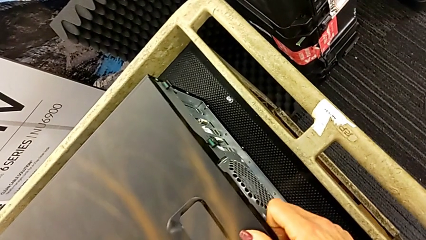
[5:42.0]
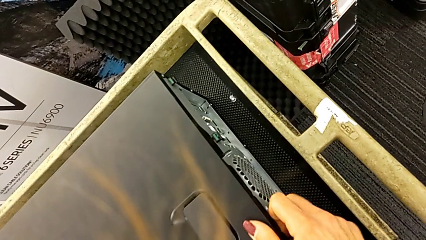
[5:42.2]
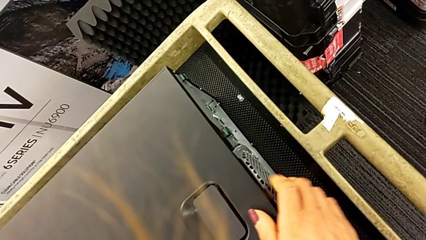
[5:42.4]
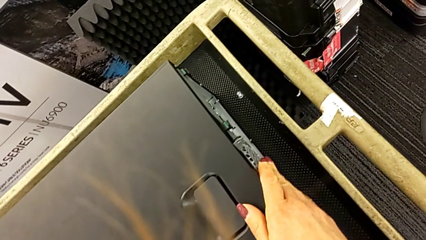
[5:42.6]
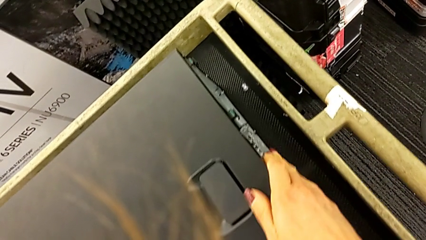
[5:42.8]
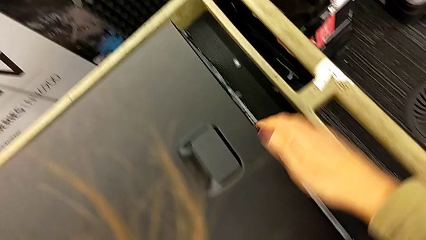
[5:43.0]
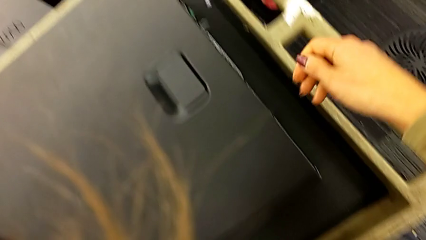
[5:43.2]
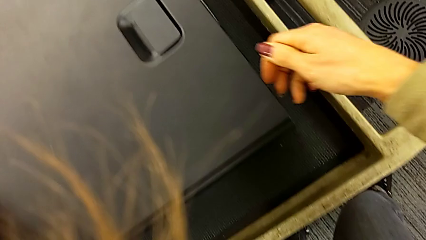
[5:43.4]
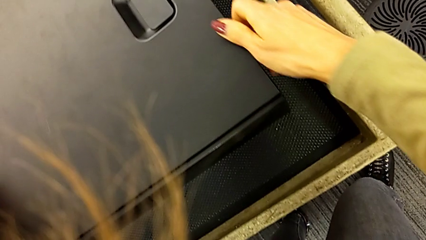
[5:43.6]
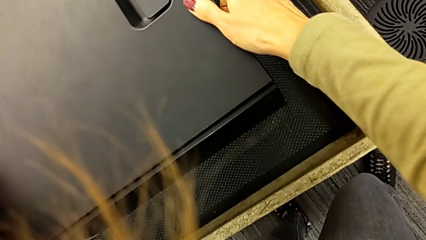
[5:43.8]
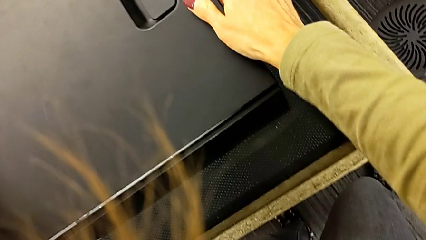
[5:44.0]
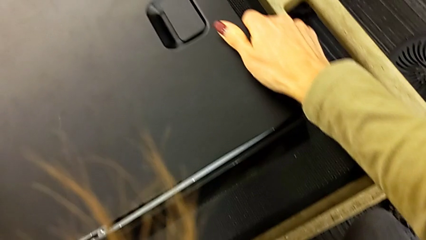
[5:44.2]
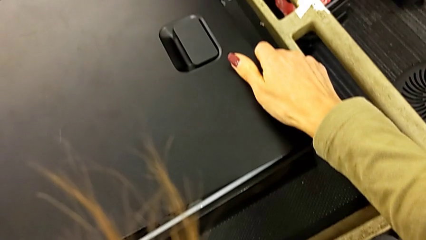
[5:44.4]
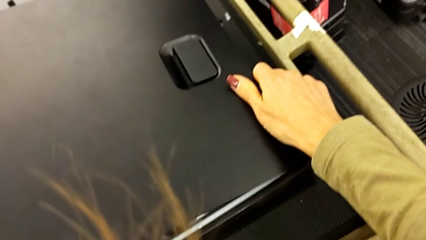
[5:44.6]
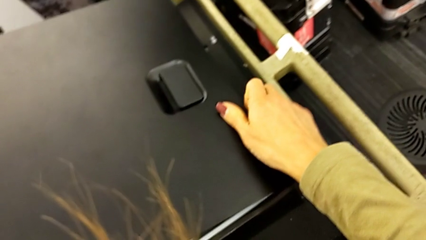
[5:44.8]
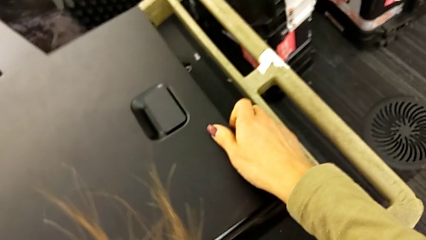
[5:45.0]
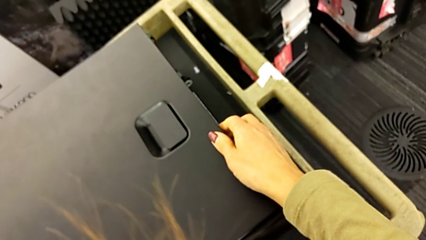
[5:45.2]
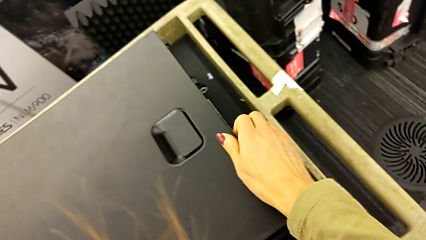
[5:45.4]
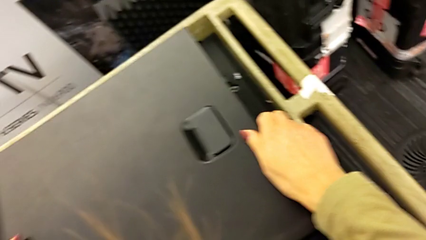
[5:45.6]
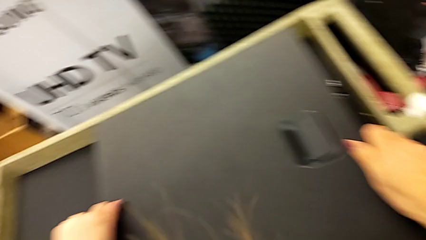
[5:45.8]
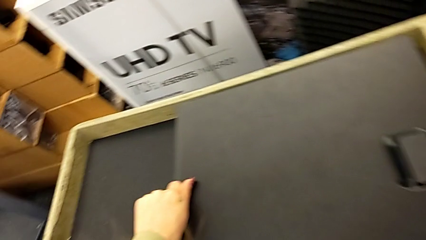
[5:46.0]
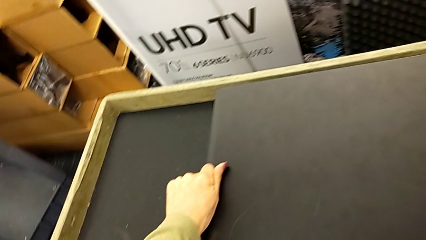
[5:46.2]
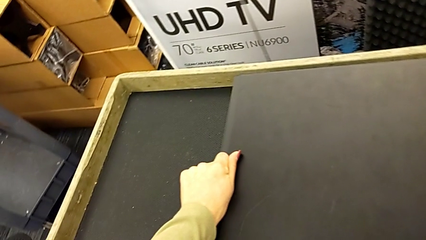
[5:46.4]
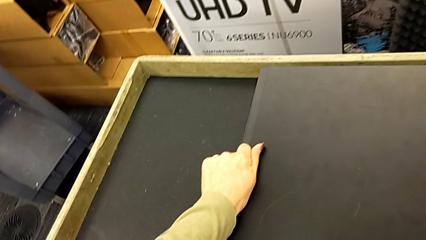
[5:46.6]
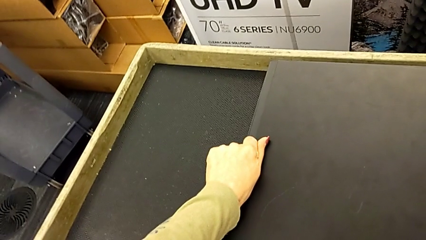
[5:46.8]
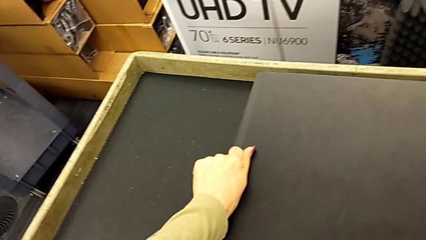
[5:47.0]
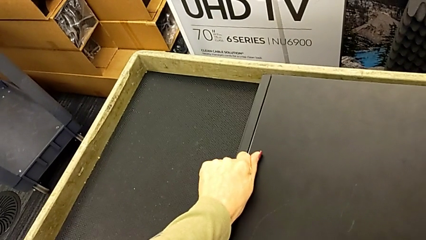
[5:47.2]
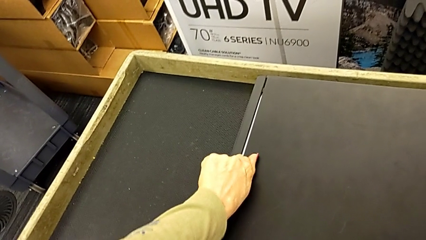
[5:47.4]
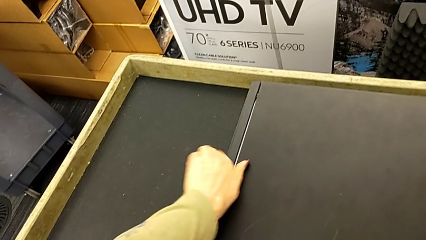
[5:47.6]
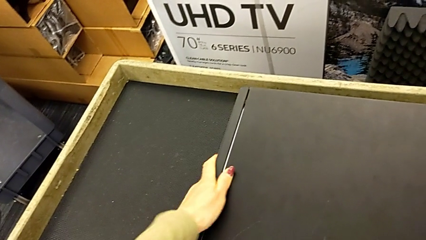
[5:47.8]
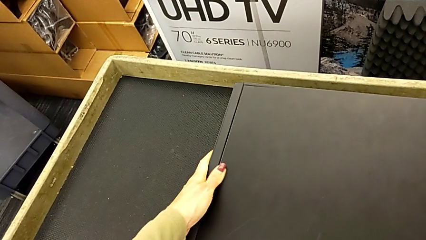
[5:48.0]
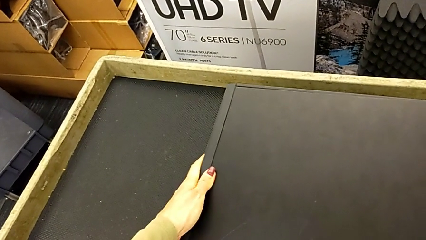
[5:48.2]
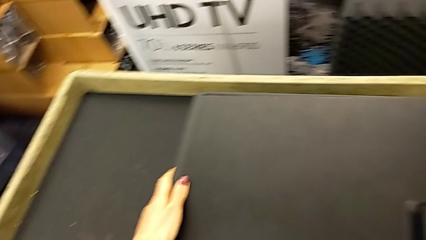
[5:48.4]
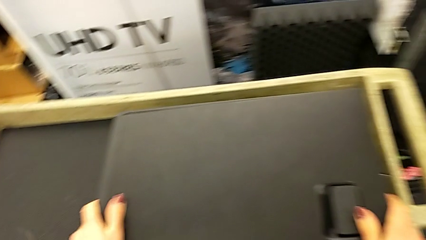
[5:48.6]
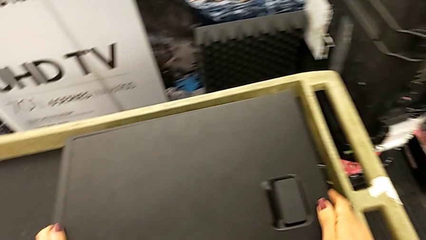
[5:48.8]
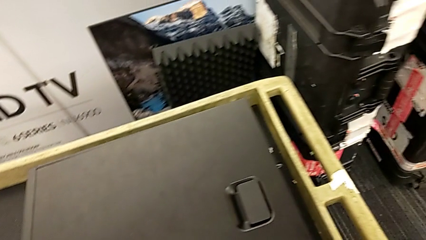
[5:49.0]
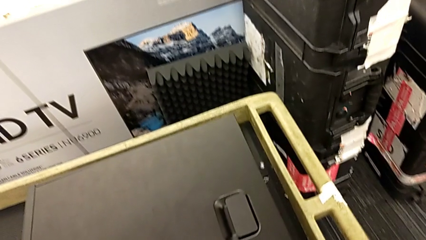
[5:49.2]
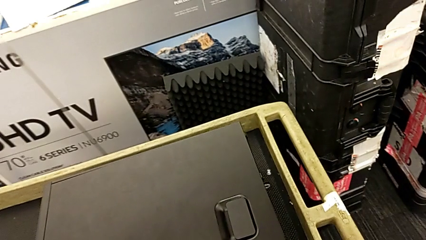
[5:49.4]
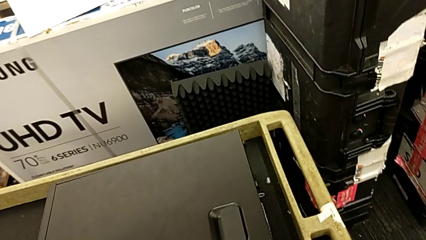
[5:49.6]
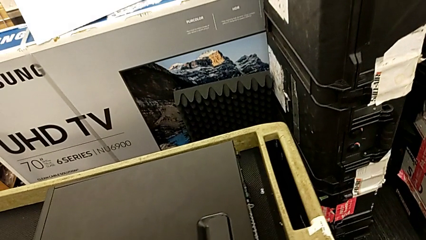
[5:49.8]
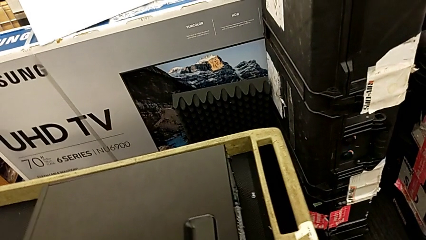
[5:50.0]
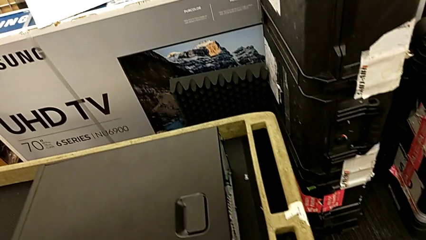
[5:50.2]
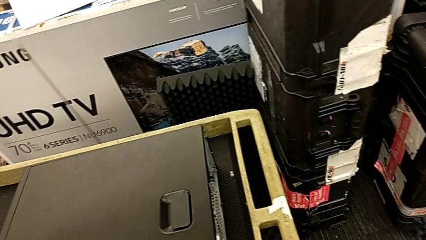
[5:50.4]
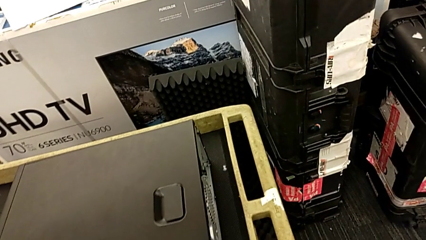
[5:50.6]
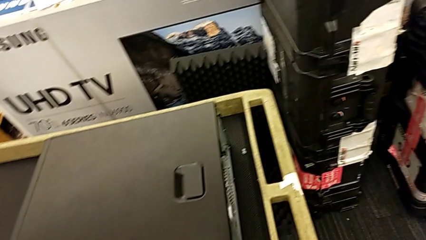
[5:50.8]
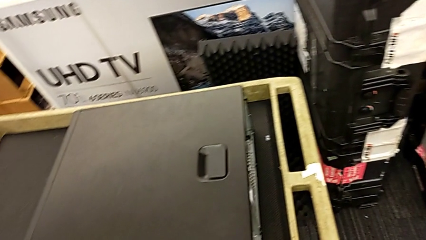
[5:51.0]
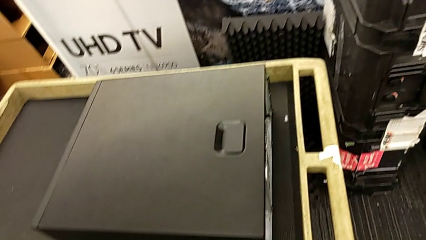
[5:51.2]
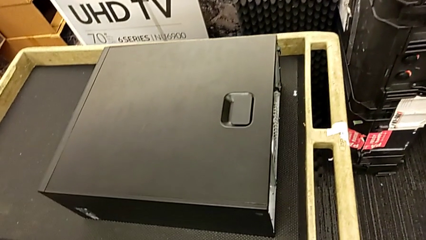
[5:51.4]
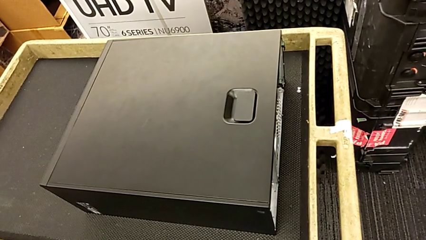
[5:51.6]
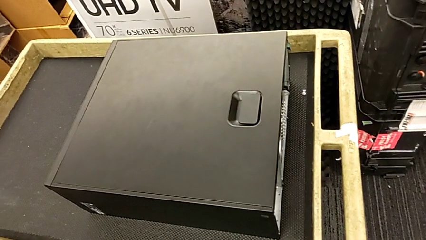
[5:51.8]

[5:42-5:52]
The camera wearer is closing the cover. They keep inspecting the cover.

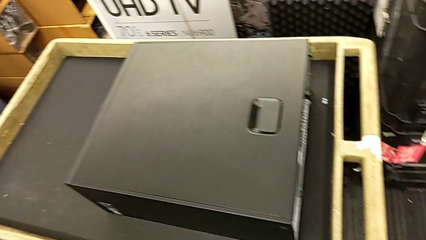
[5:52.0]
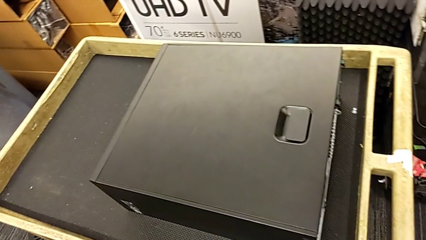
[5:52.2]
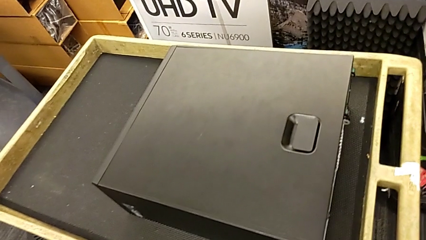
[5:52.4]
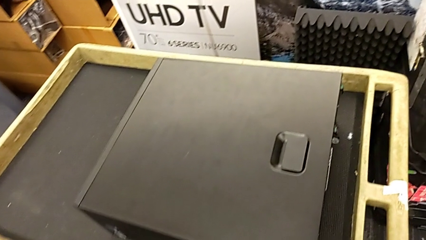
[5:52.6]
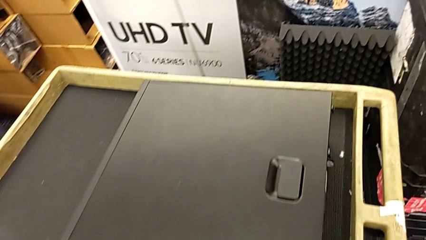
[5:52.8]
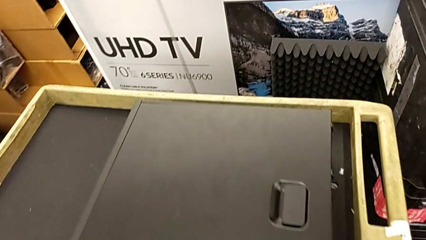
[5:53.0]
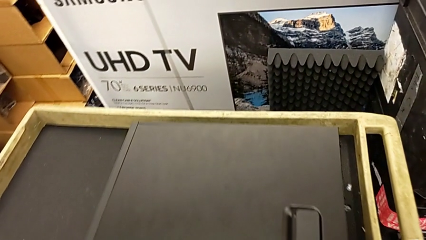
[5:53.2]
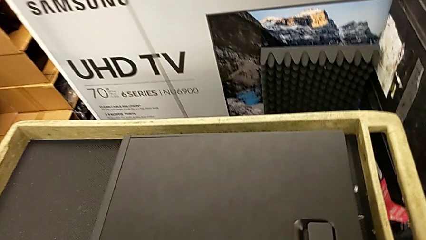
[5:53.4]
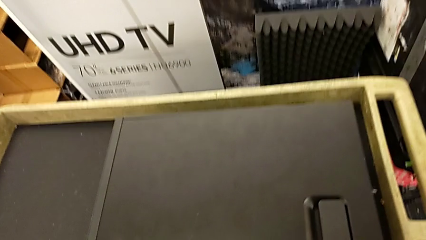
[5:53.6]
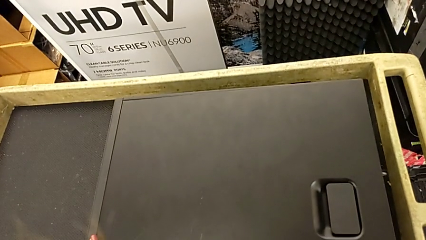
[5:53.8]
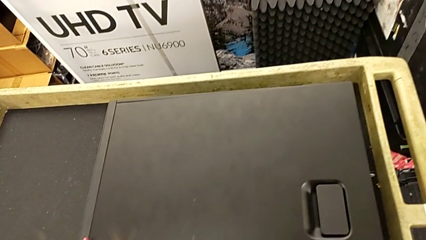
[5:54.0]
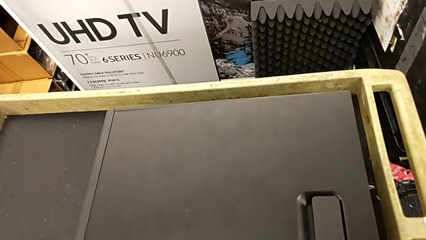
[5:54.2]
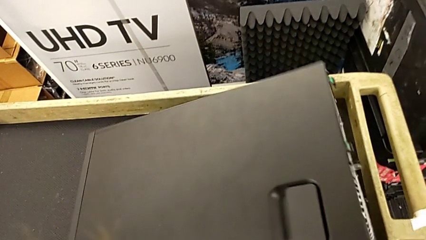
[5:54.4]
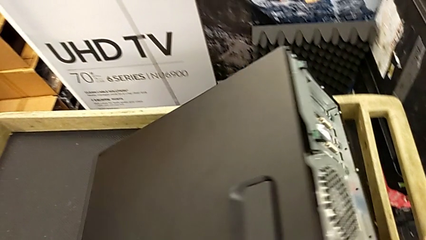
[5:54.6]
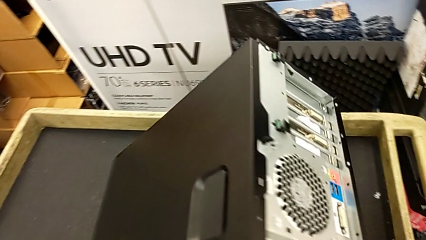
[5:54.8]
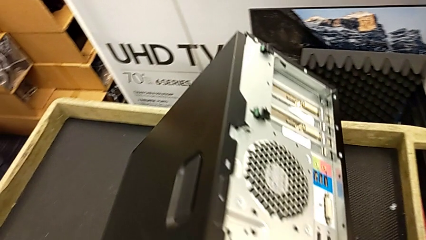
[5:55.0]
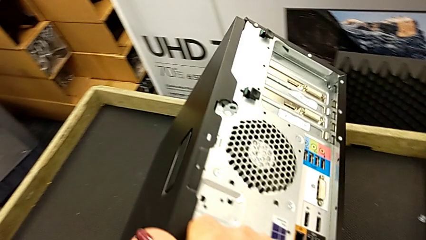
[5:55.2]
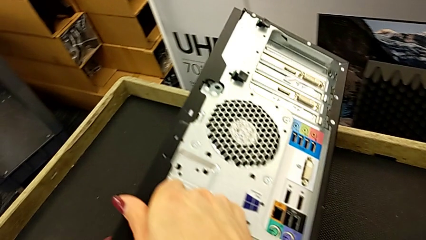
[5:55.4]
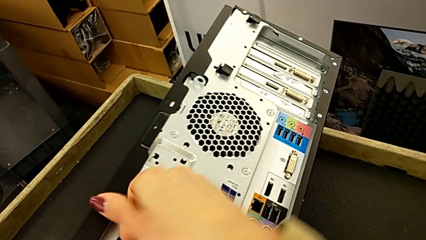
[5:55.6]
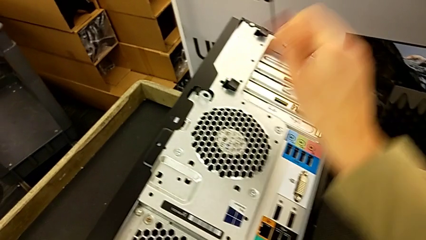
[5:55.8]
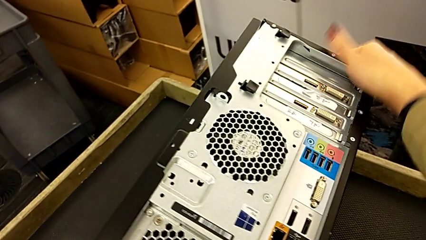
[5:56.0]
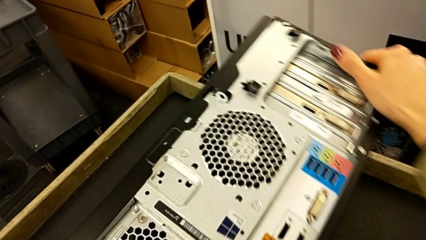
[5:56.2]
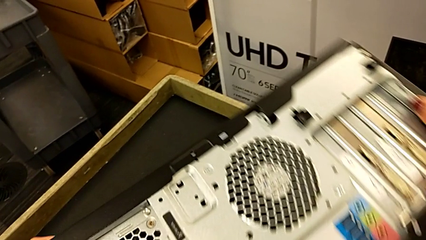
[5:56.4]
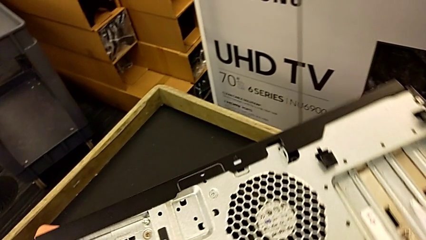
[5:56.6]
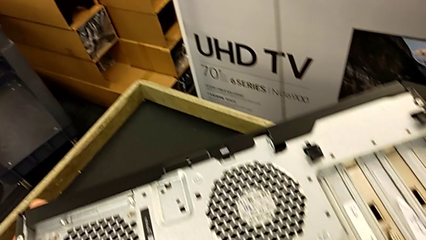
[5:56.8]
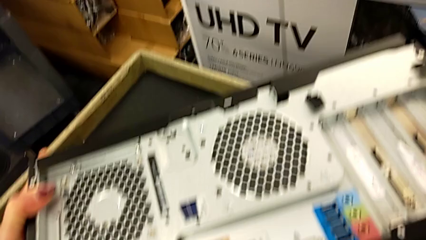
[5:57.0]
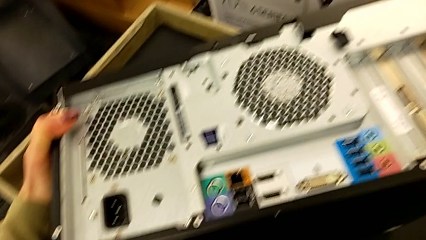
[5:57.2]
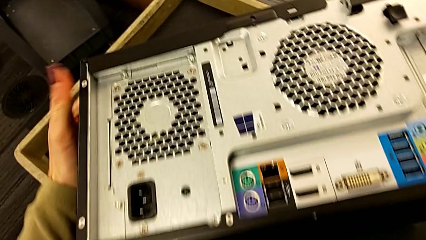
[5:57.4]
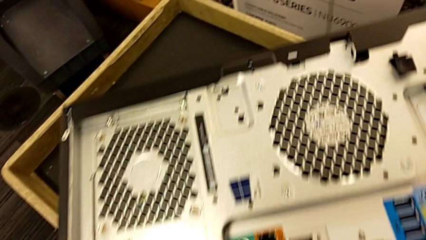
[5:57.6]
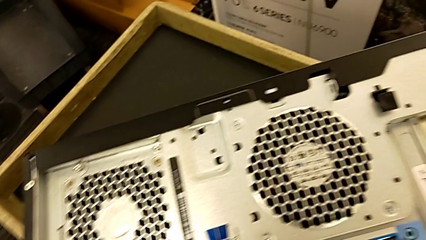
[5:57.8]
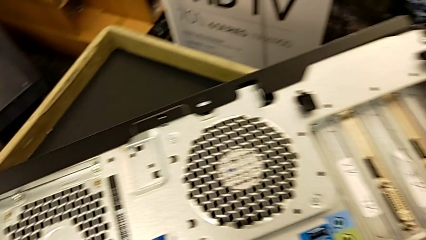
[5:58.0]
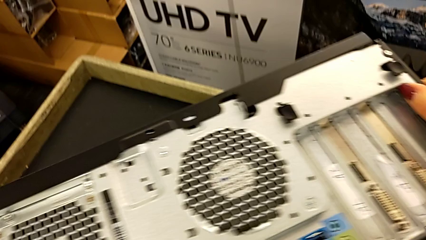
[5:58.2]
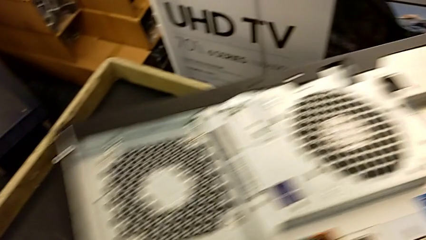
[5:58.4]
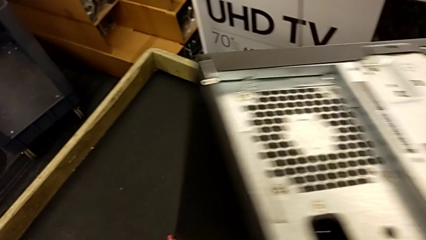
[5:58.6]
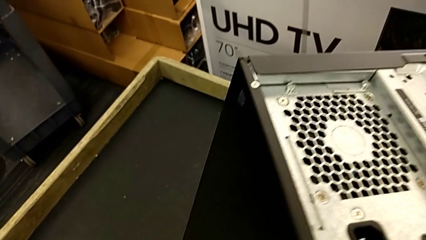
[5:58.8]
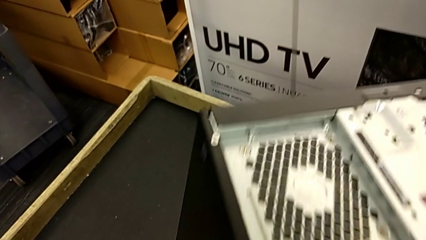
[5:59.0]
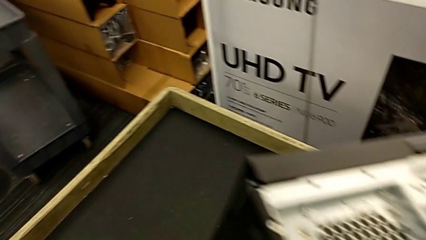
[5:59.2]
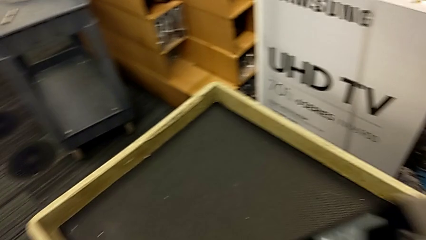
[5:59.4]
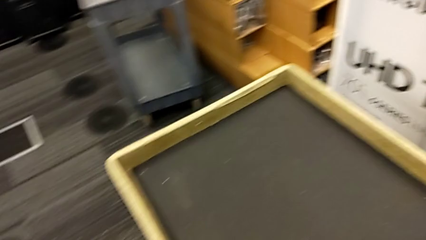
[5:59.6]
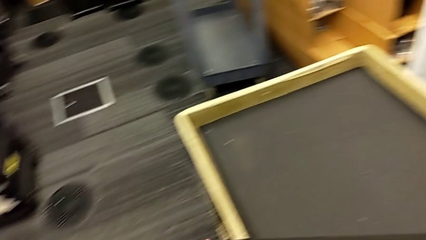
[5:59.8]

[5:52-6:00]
The camera wearer is placing the computer tower on the shelf. They flip the computer tower.
